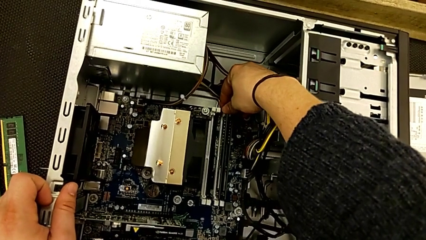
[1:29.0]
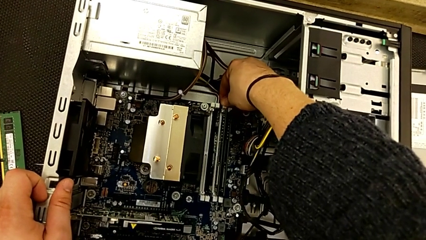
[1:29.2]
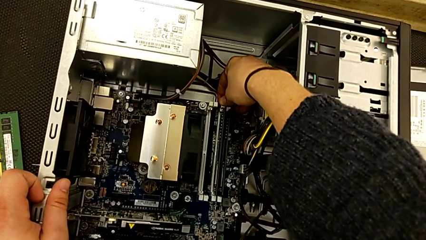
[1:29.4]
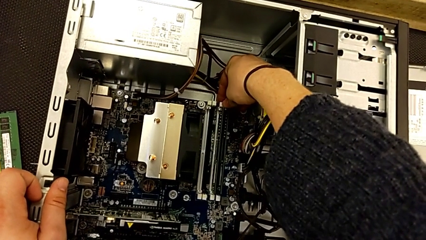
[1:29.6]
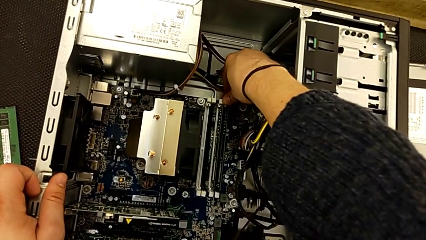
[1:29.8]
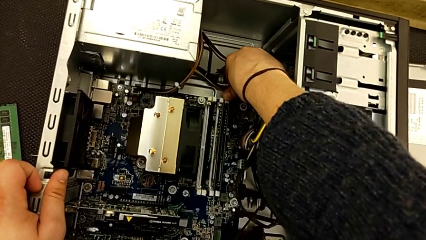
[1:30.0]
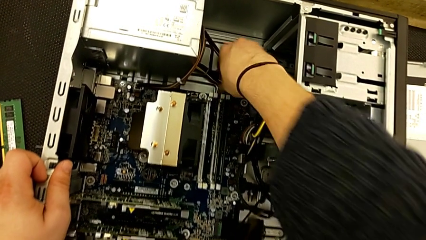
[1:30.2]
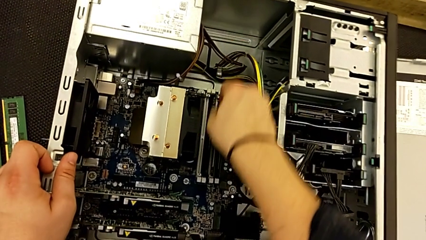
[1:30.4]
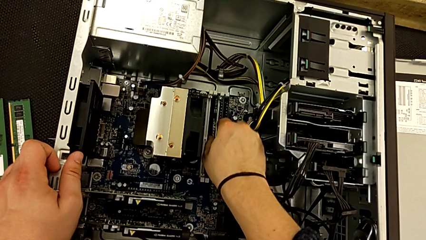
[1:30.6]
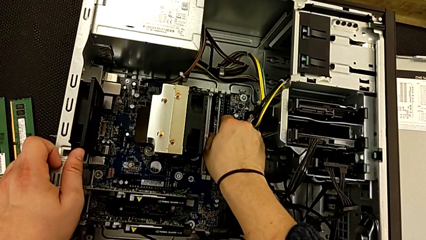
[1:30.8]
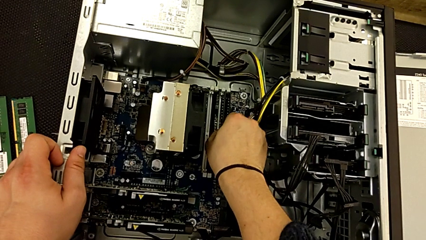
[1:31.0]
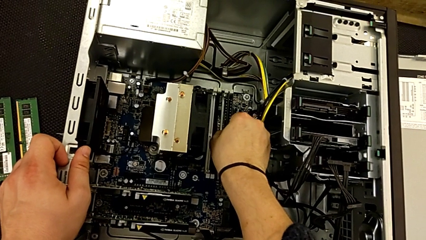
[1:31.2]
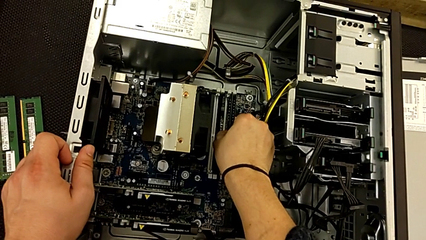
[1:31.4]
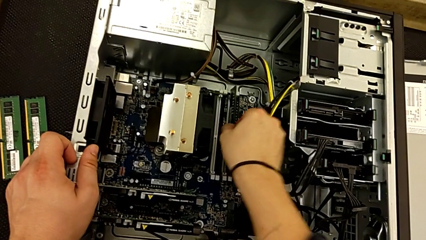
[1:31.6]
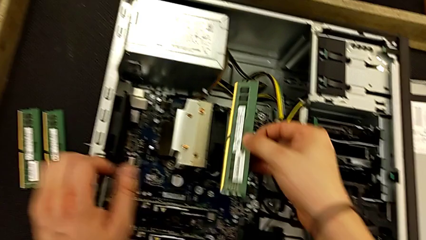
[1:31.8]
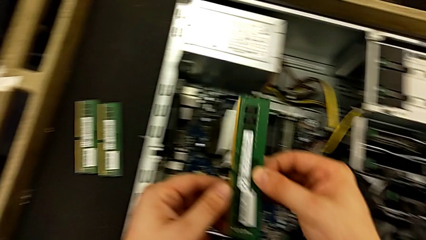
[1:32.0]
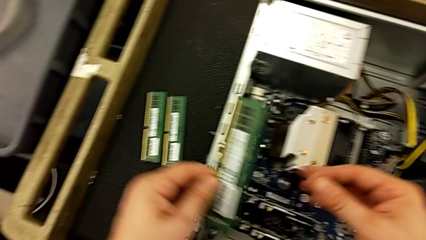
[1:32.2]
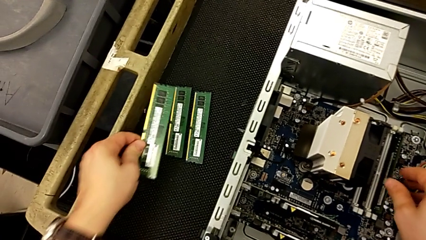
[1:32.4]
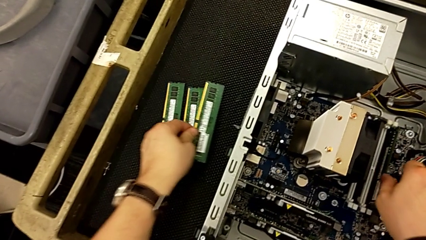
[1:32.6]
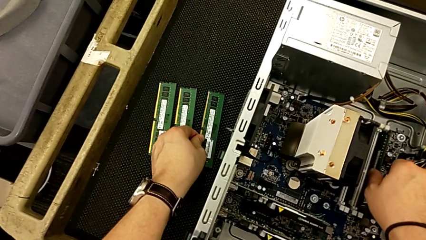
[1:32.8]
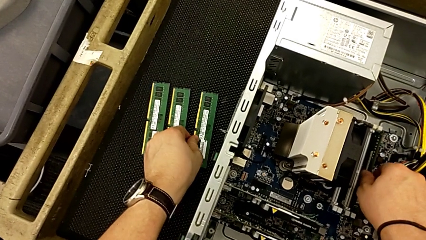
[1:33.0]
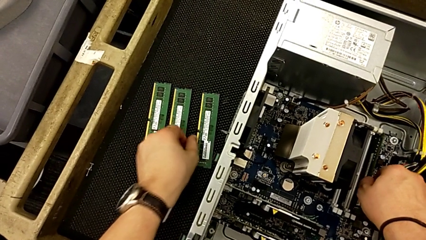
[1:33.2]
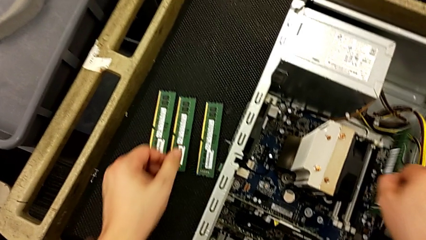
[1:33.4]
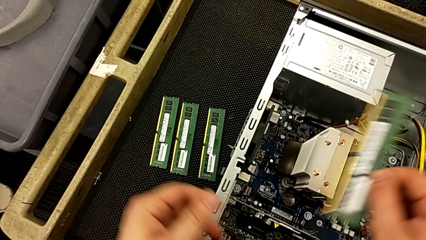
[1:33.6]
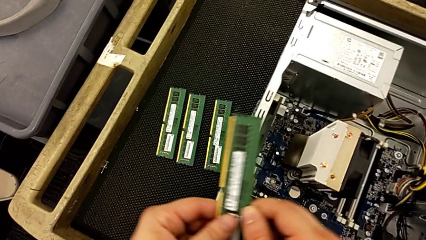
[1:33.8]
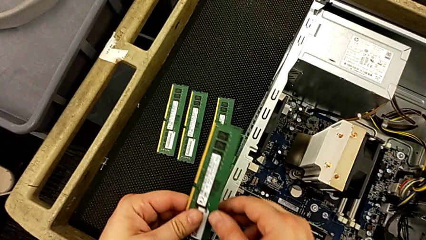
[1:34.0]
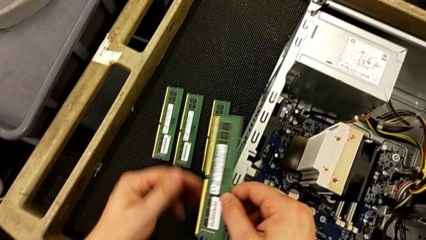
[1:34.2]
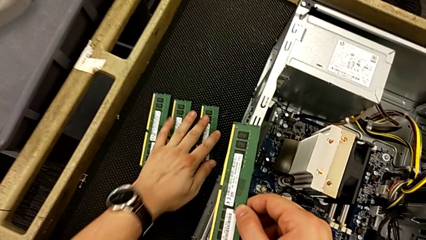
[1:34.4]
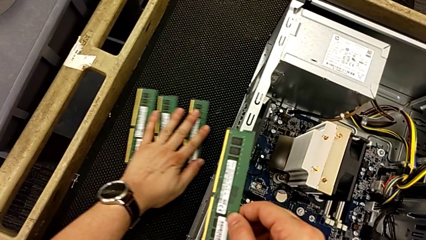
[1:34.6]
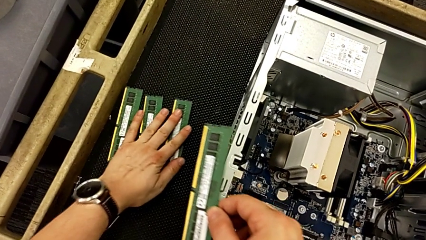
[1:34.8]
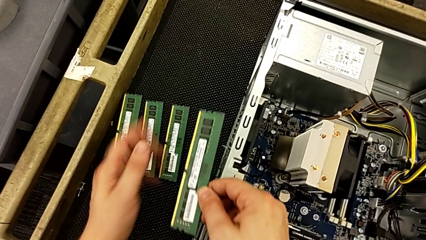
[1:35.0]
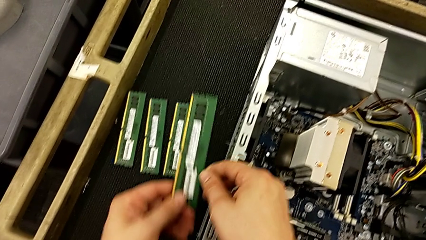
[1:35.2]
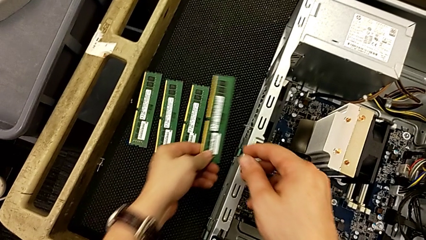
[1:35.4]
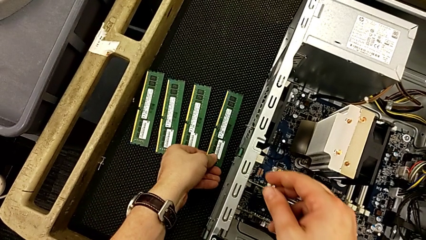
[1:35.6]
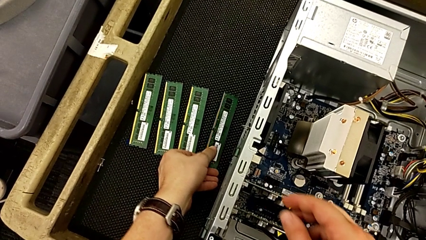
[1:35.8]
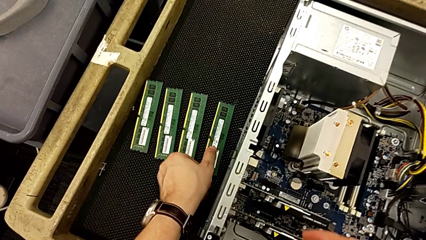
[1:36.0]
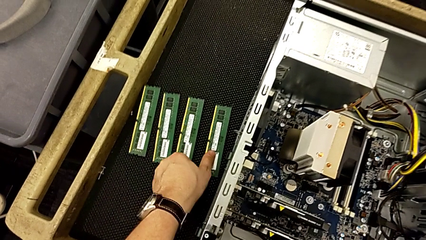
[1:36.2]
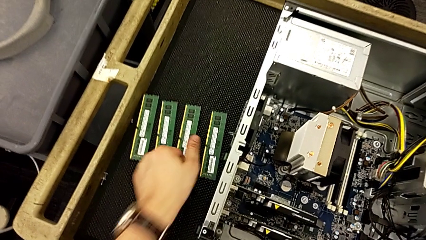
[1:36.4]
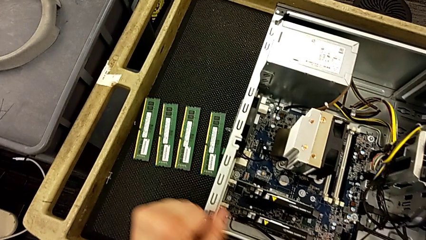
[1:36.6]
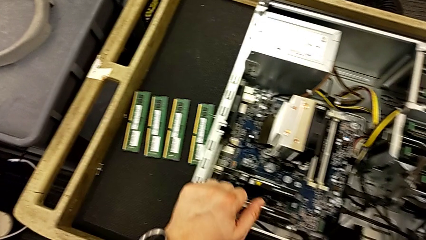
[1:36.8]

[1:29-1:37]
The camera wearer is removing the RAM. They push the seventh RAM tab, push the eighth RAM tab, withdraw the third RAM twice, withdraw the fourth RAM, touch the RAM and withdraw the fourth RAM.

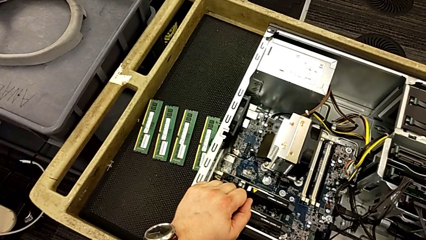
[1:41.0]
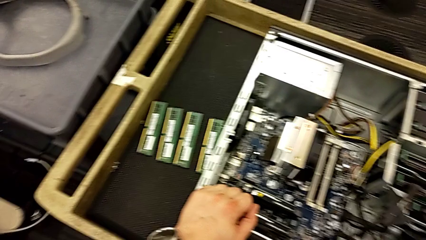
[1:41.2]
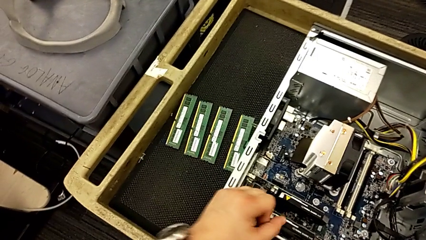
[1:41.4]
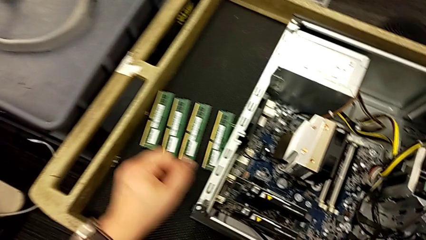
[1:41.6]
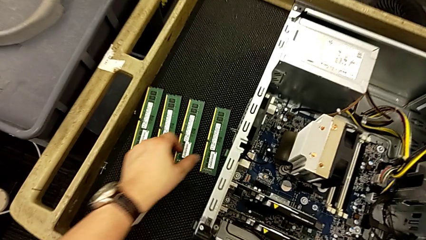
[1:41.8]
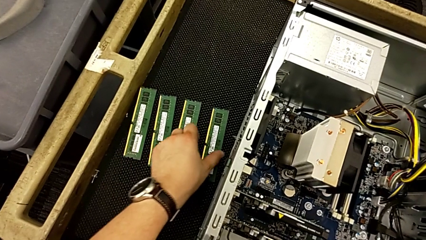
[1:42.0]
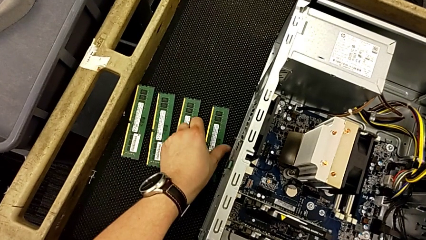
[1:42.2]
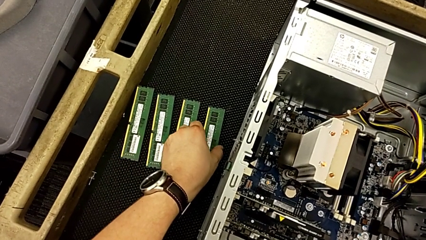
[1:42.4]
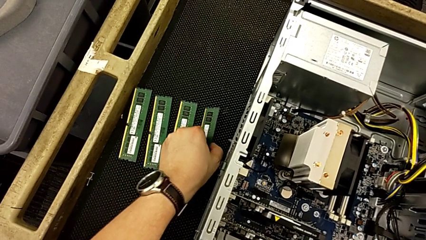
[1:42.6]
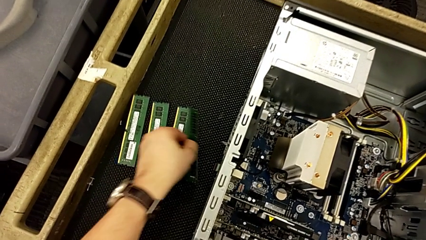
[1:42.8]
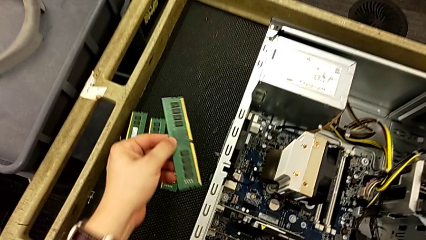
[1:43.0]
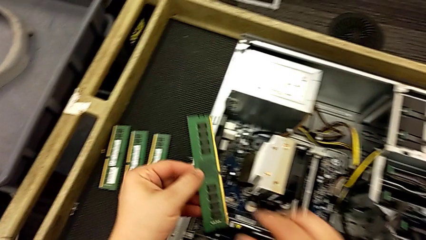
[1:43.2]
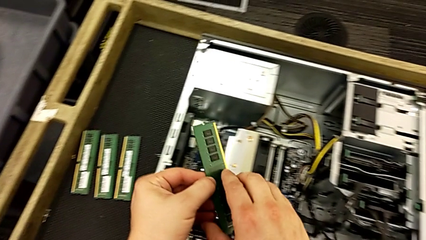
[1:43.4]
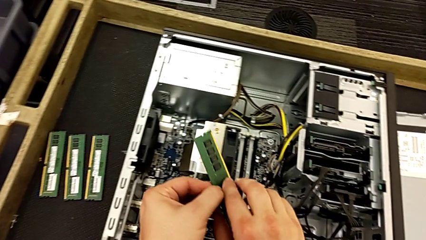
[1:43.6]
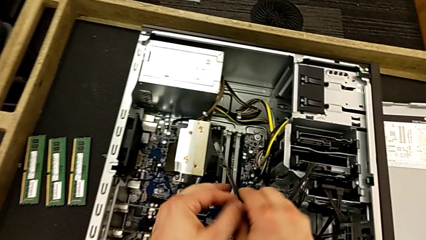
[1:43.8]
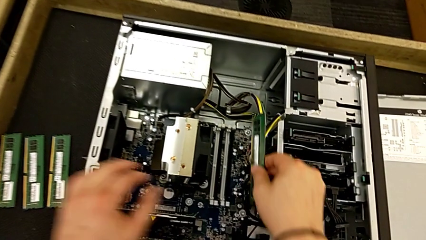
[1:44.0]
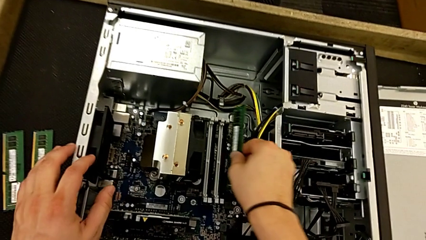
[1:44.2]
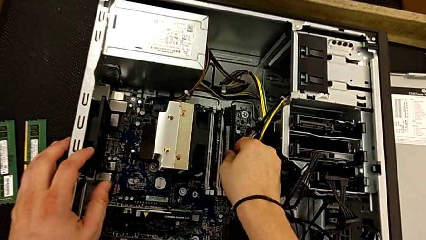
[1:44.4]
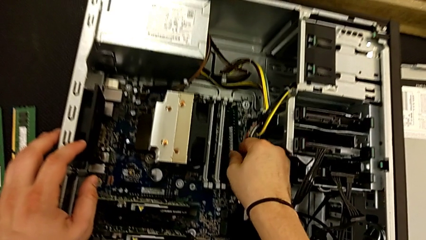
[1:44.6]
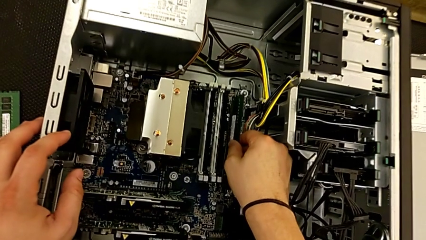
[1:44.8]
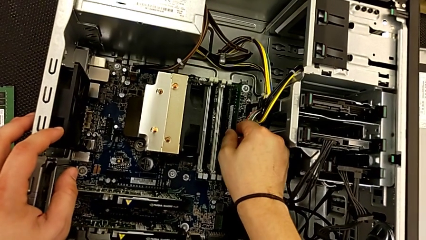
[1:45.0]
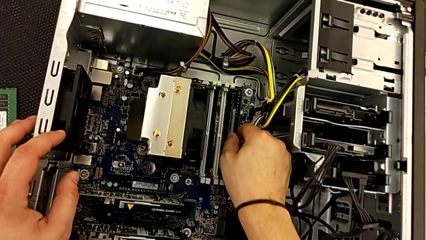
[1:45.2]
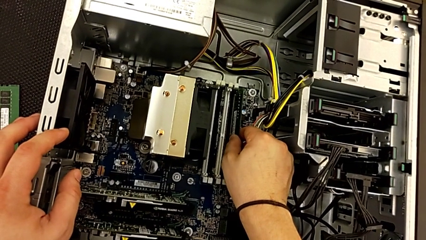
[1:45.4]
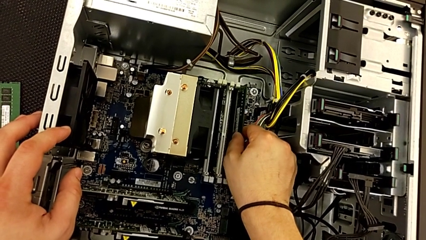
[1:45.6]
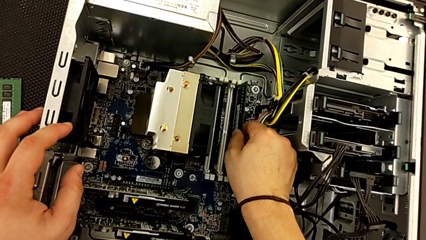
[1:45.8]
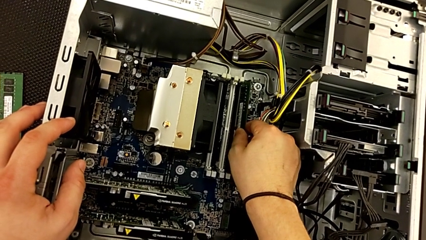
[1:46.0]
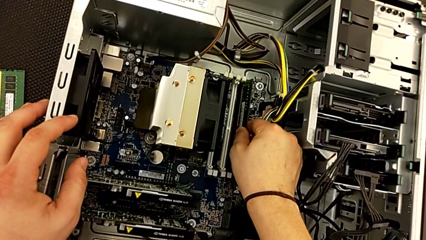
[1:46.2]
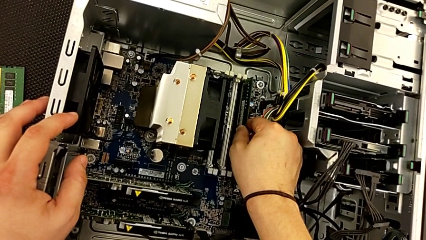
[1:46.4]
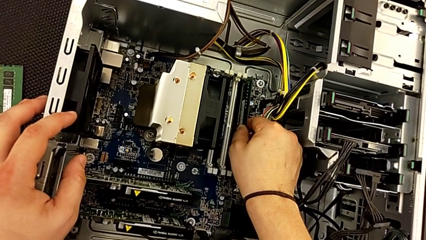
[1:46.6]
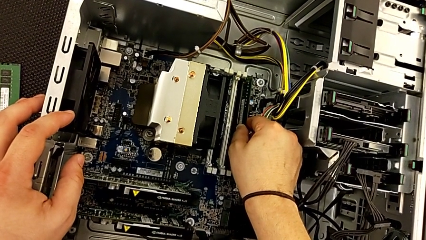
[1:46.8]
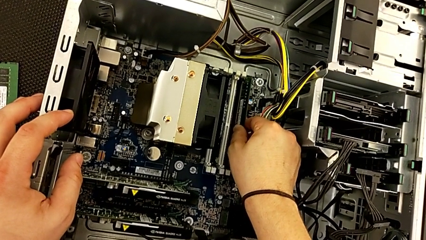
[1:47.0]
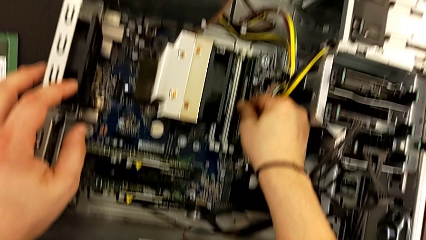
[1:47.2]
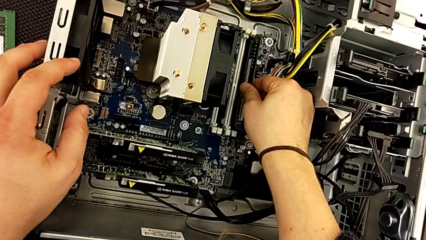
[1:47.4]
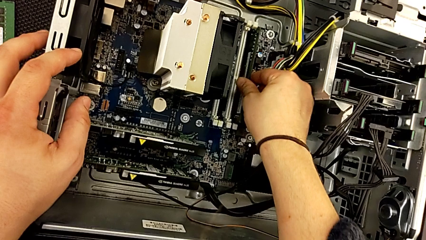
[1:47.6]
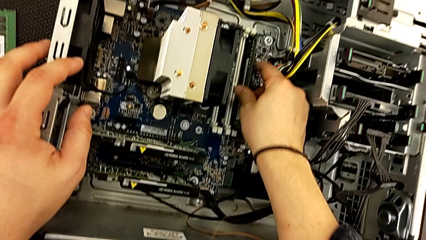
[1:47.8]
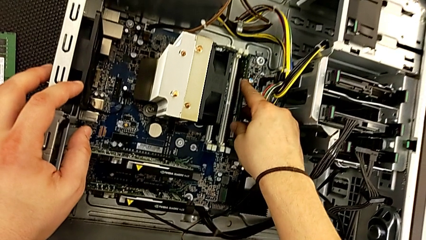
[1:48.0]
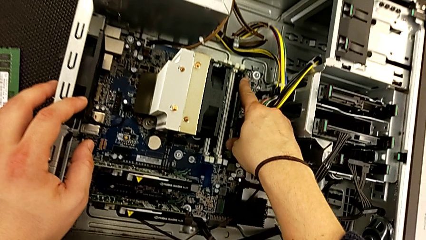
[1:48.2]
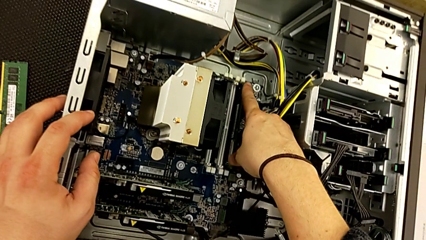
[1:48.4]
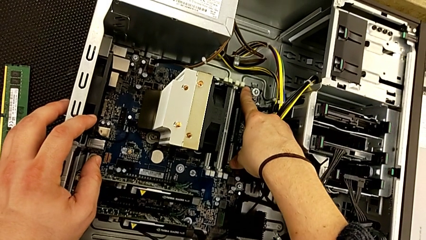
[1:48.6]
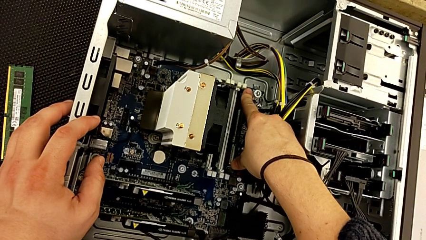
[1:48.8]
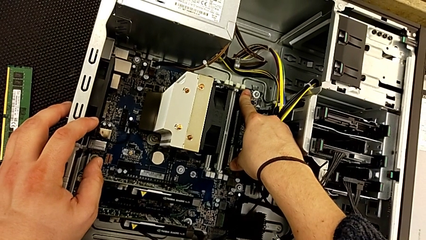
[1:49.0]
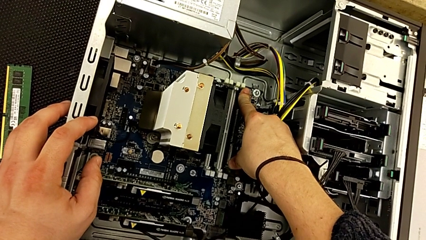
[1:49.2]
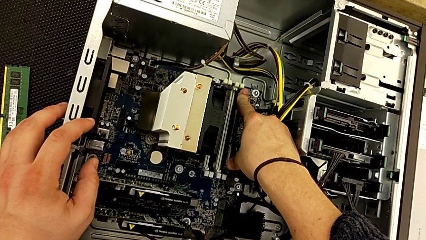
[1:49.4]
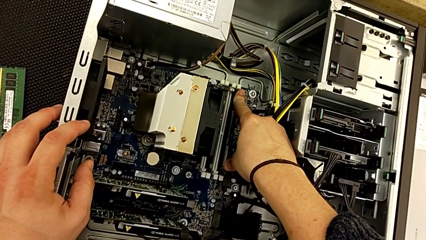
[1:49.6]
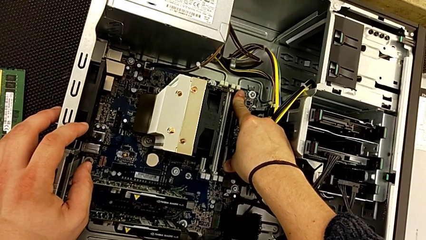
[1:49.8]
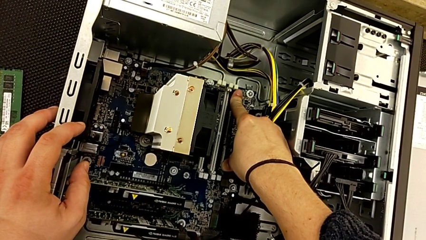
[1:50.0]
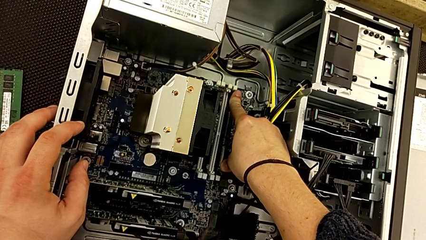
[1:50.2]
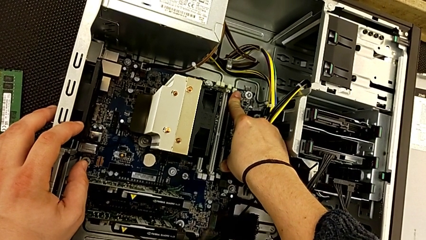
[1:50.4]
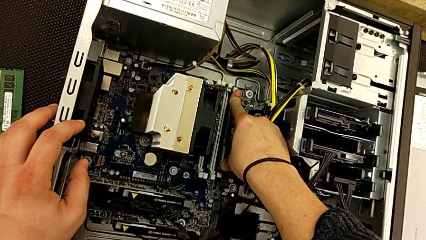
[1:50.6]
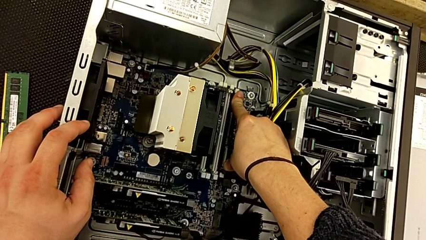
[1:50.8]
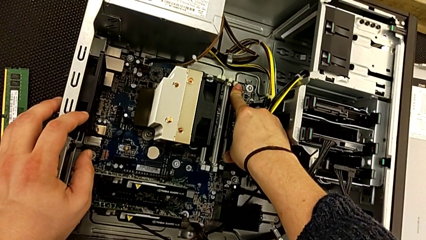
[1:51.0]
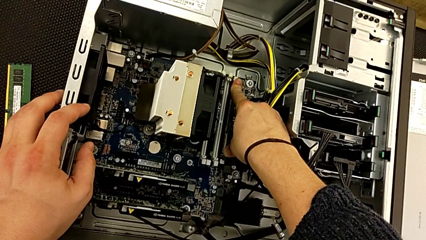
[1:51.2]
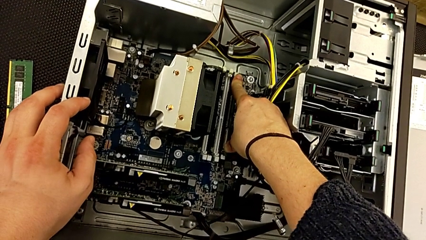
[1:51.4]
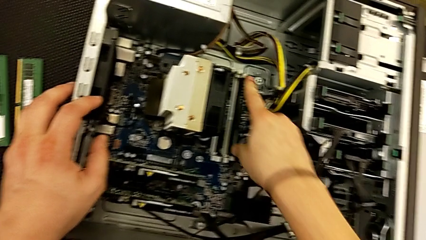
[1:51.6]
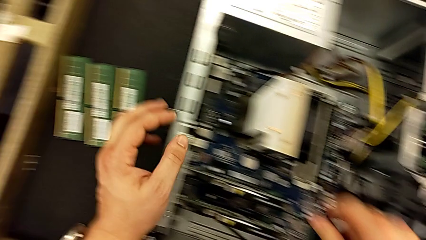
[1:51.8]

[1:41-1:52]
The camera wearer is installing the RAM. They grab the first RAM, insert it and push it.
